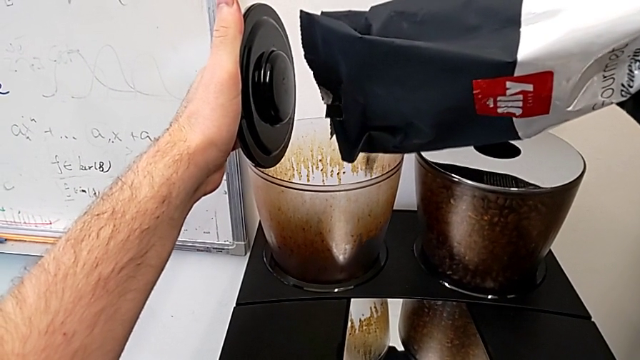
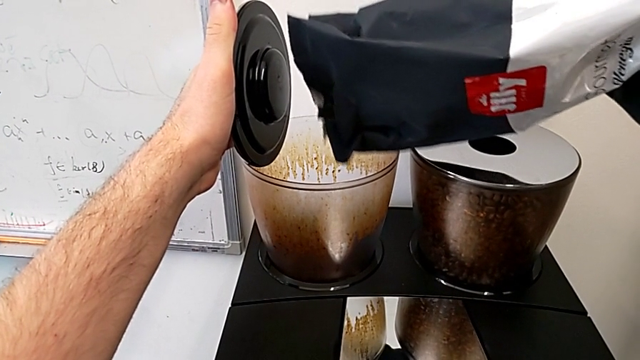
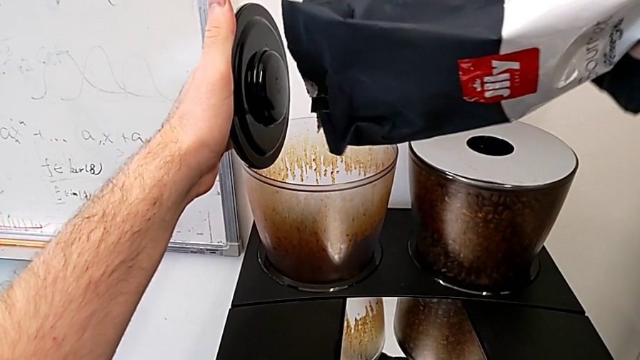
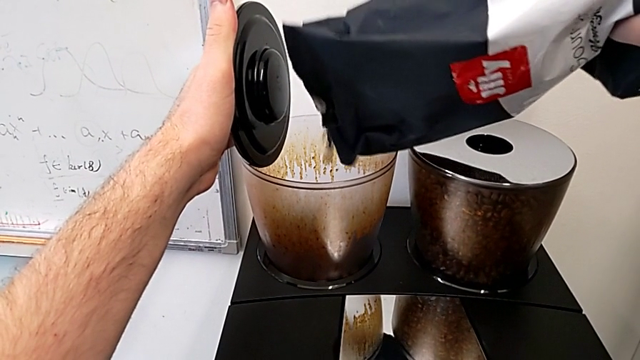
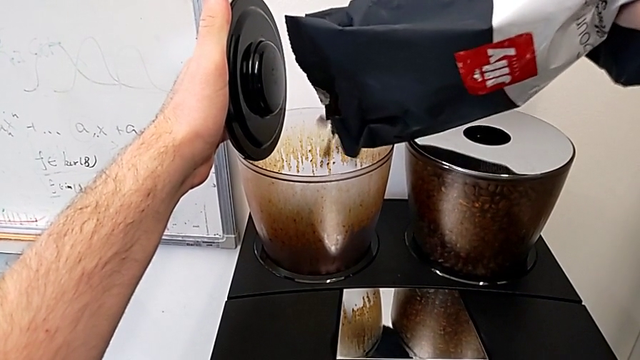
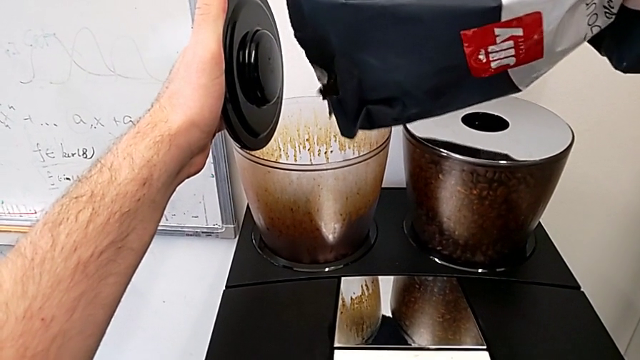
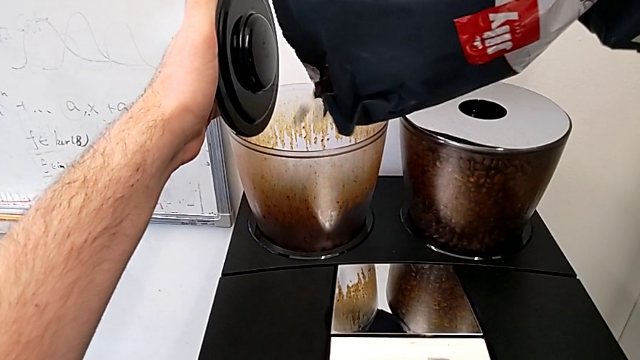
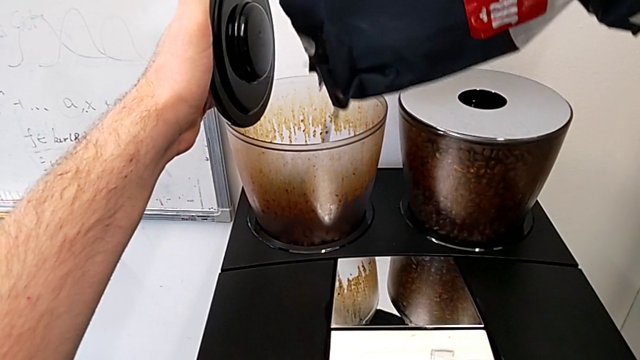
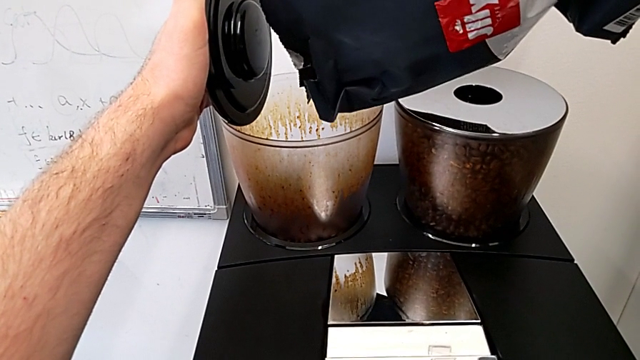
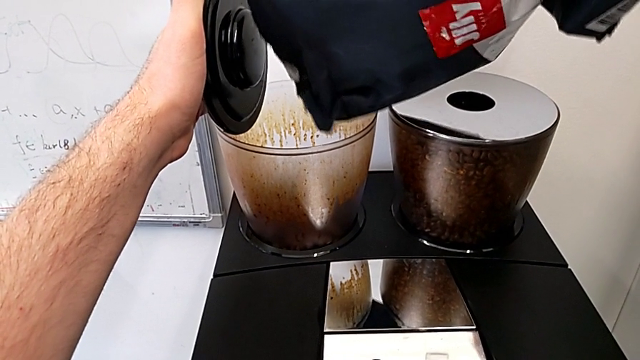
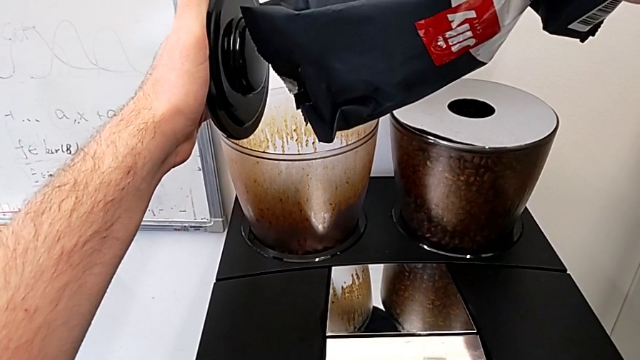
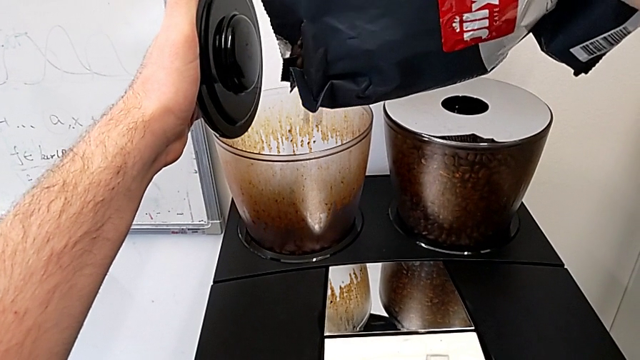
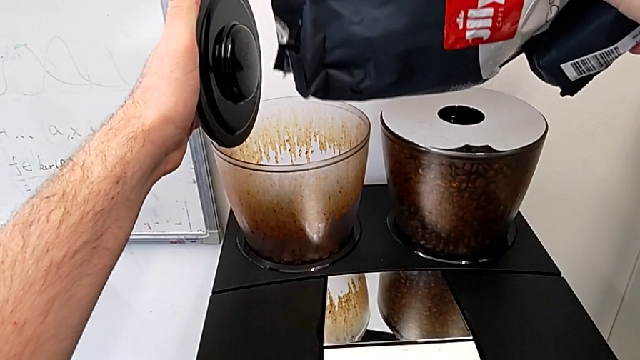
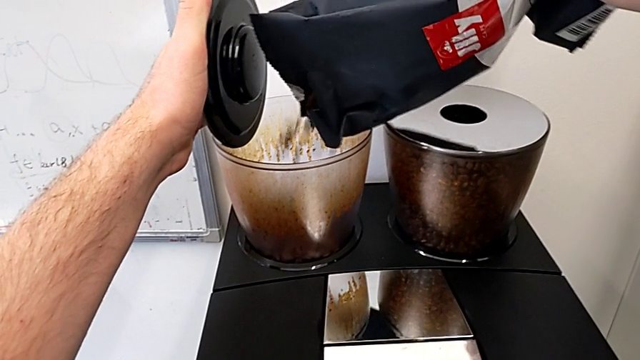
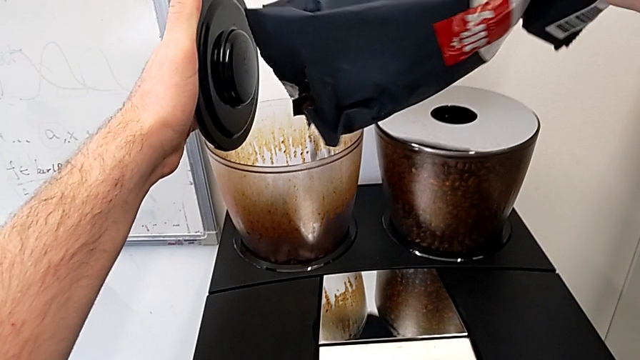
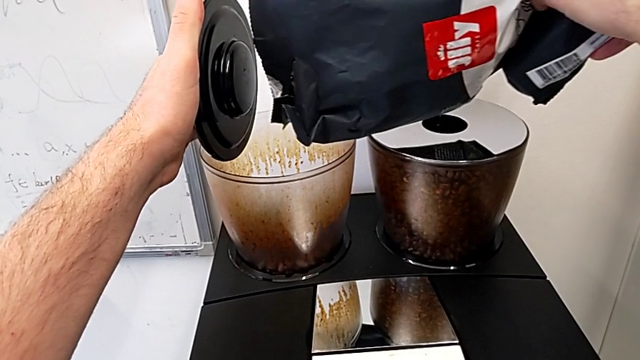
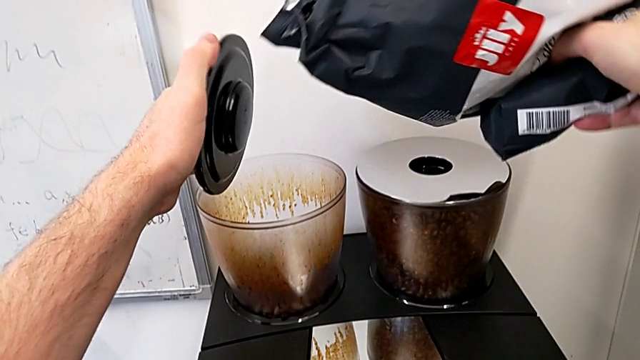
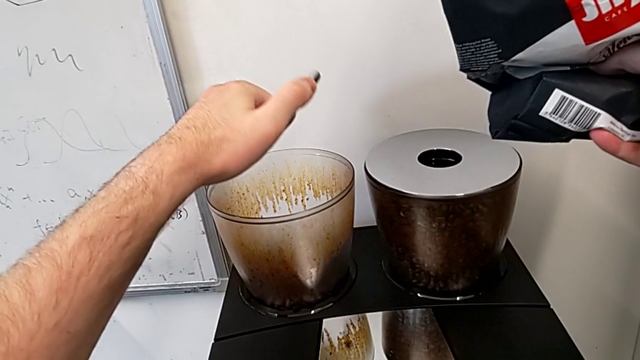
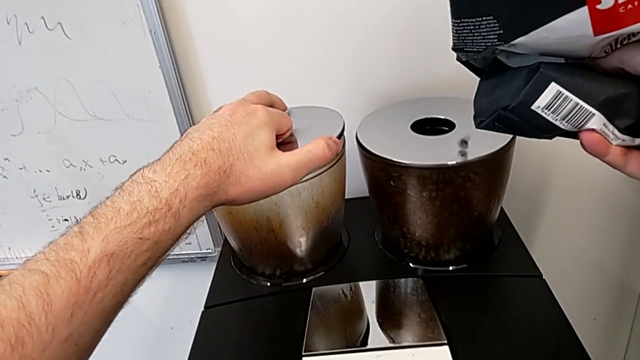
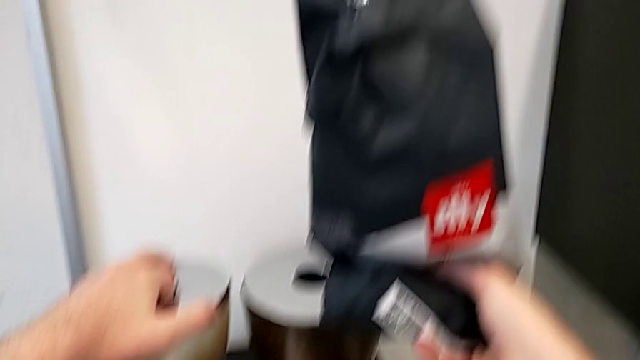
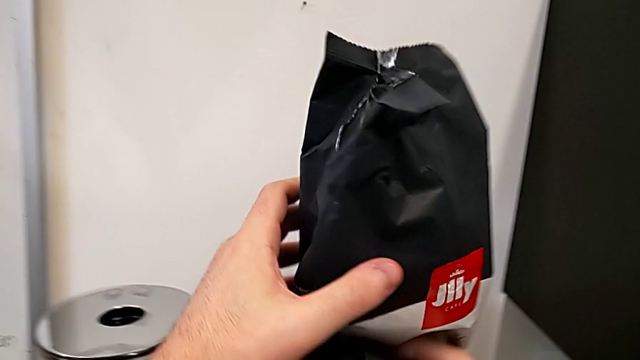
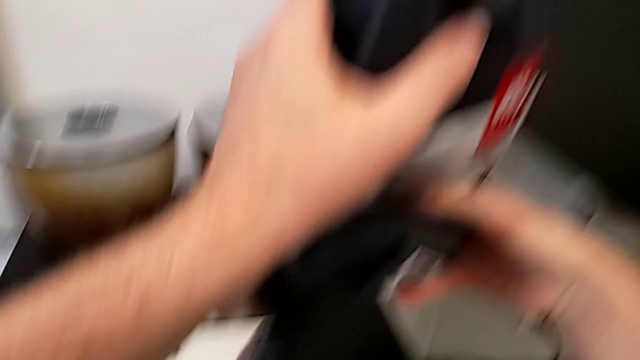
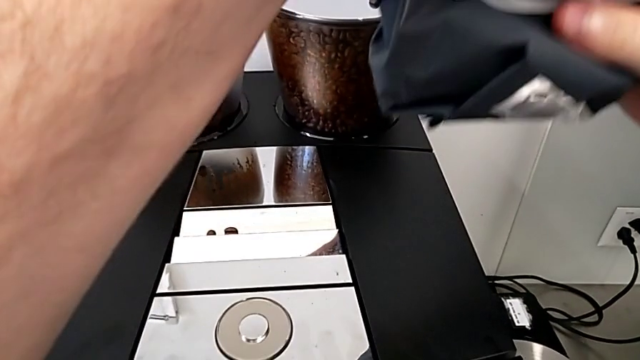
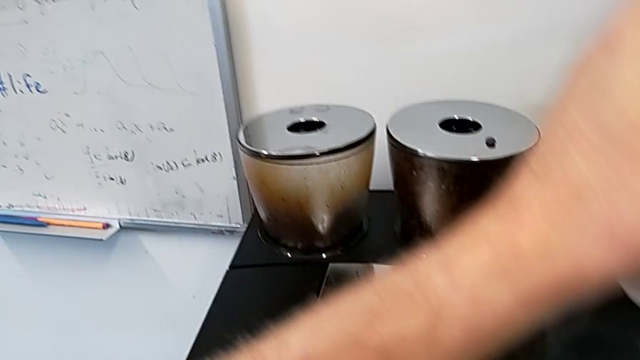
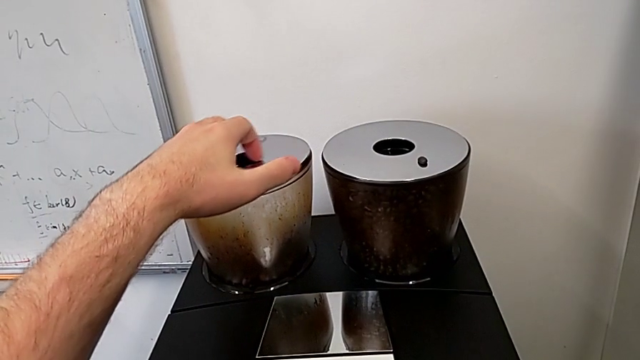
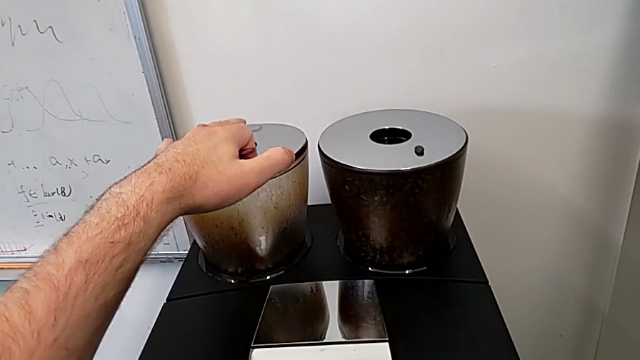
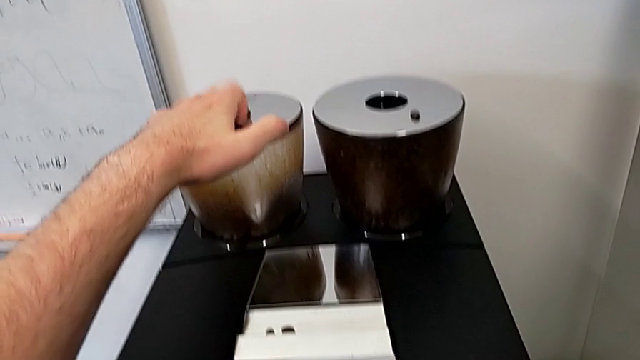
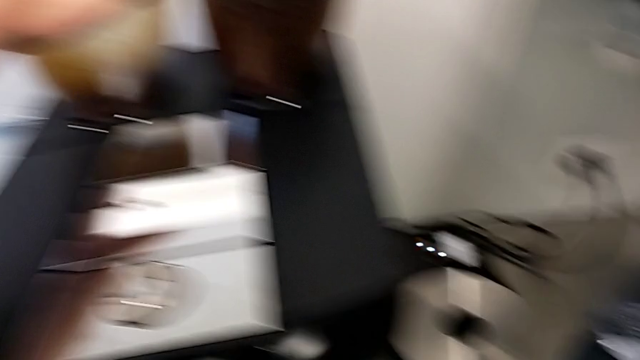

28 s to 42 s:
The camera wearer is adding coffee beans to the container of the espresso machine. They keep pouring the first coffee bean bag, close the first bean hopper lid and press it.

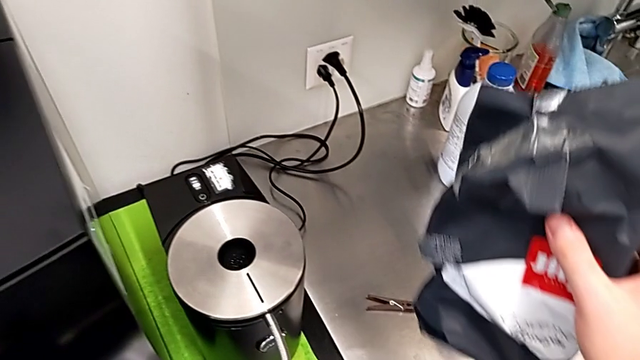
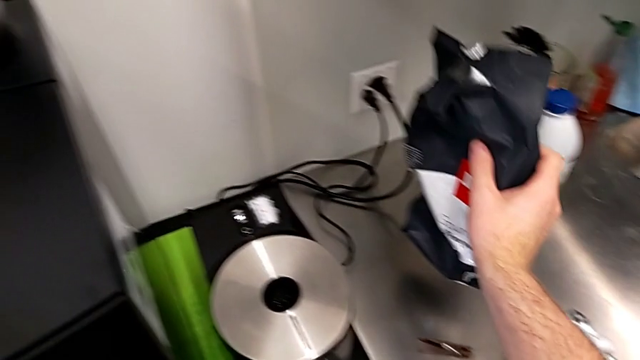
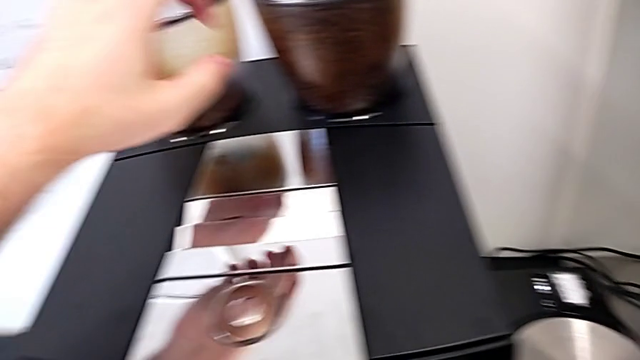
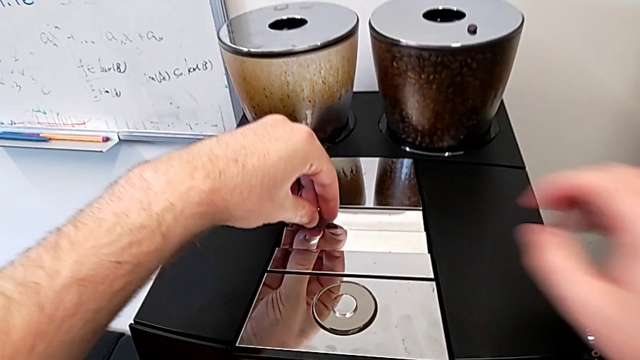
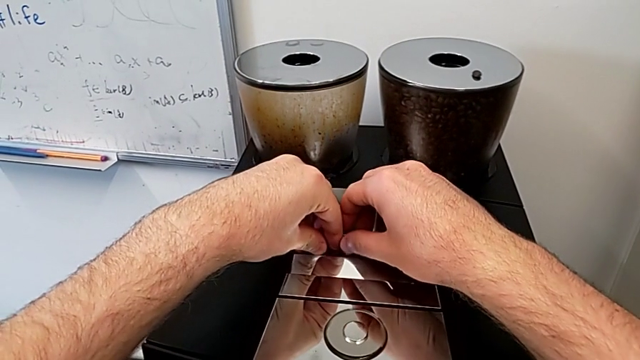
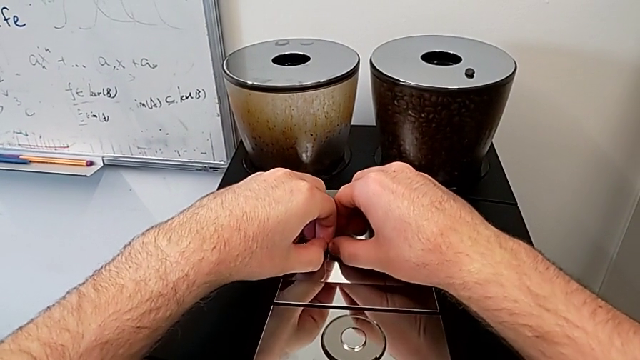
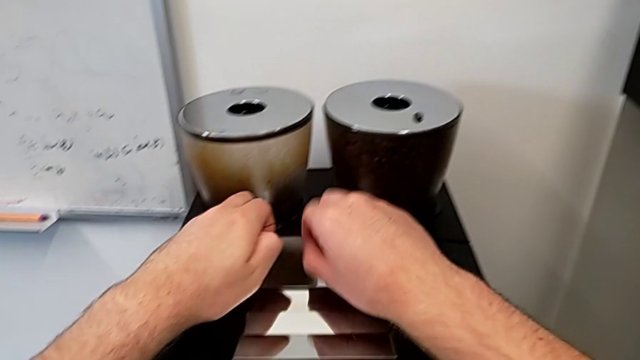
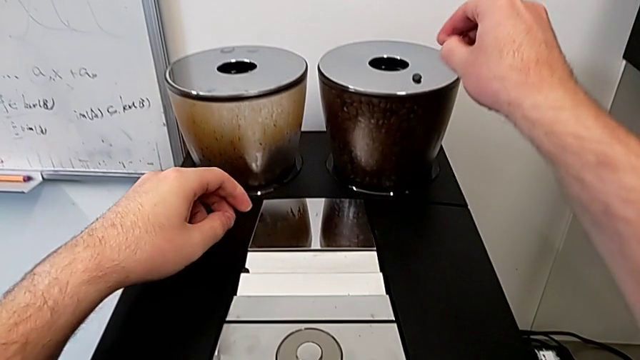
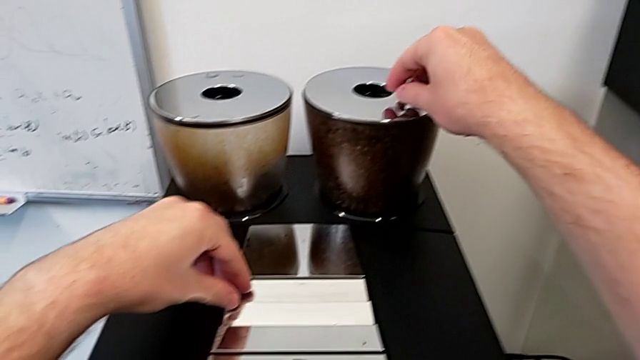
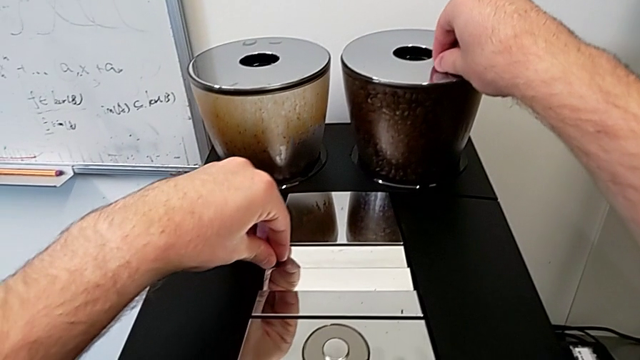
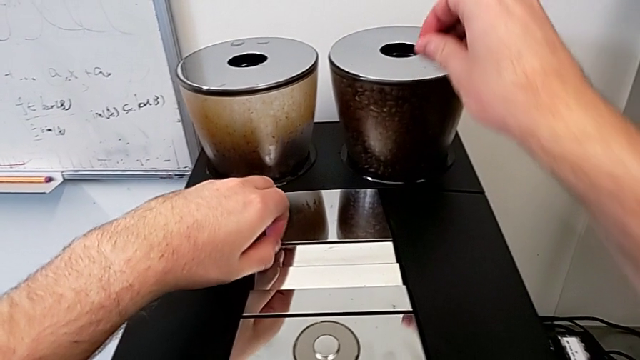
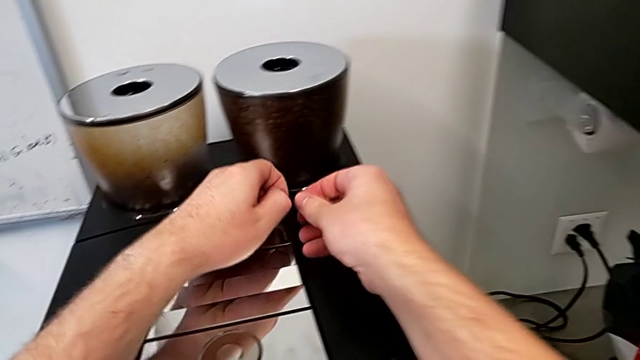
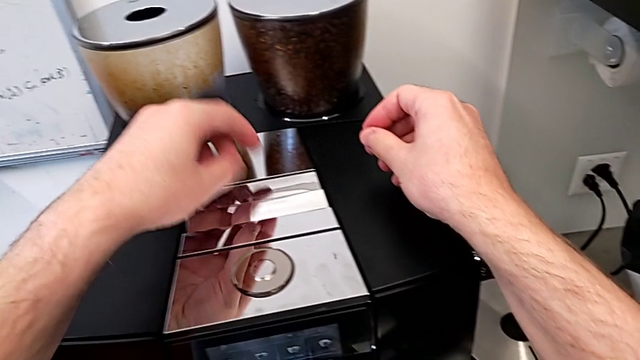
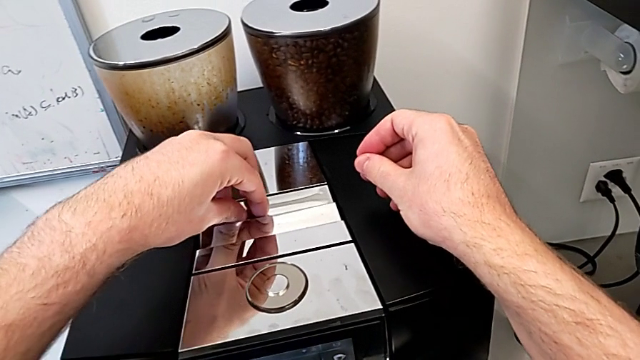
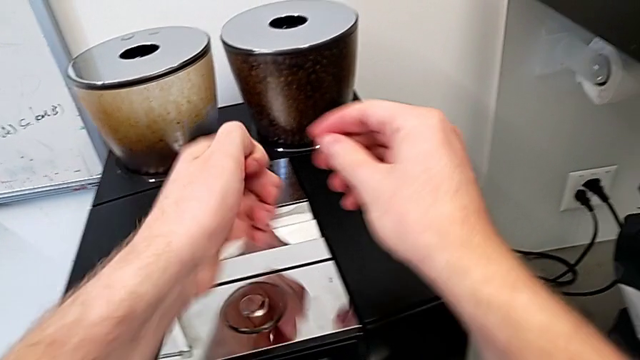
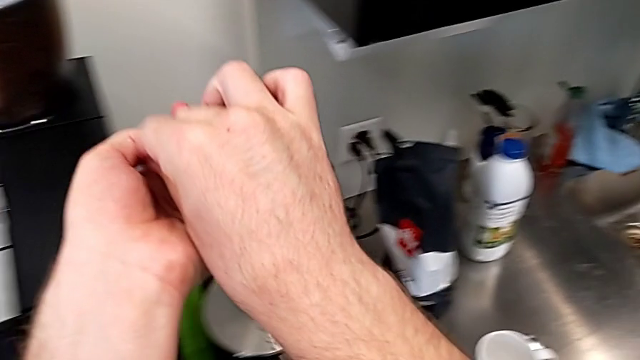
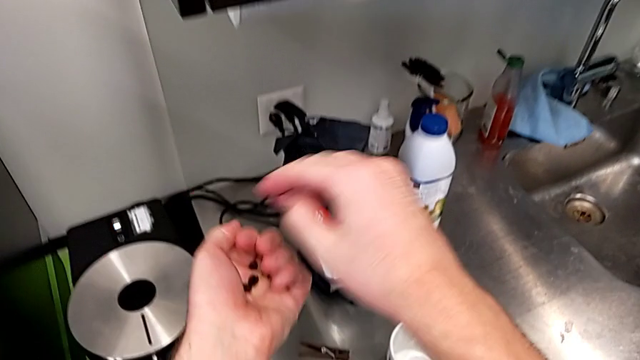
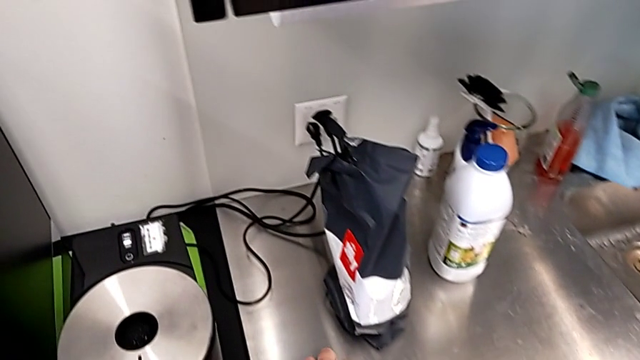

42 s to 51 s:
The camera wearer is adding coffee beans to the container of the espresso machine. They grab the little coffee bean.
